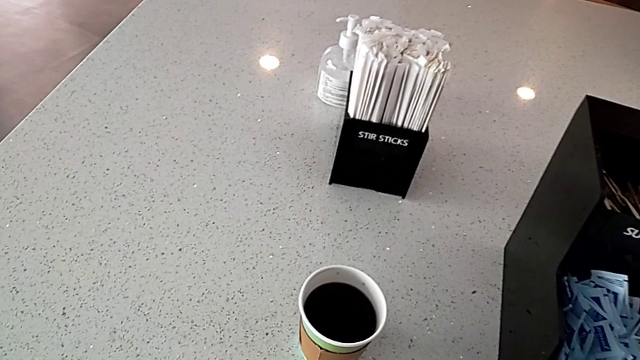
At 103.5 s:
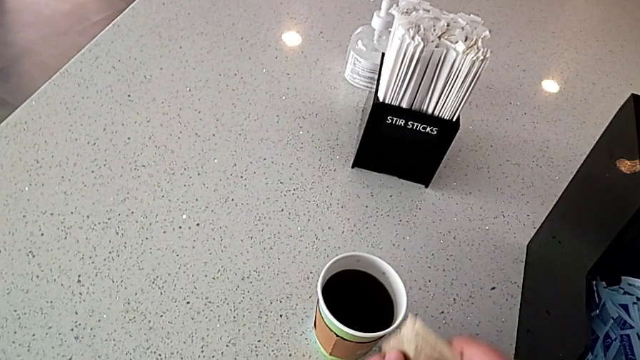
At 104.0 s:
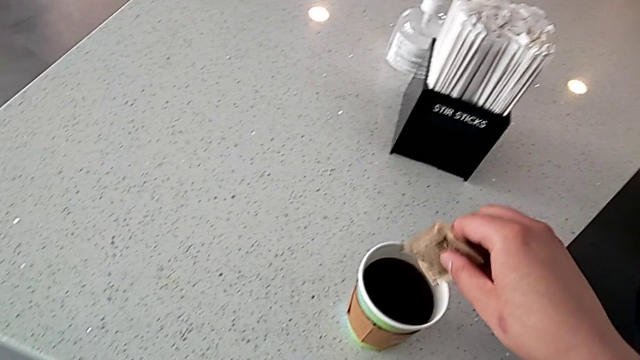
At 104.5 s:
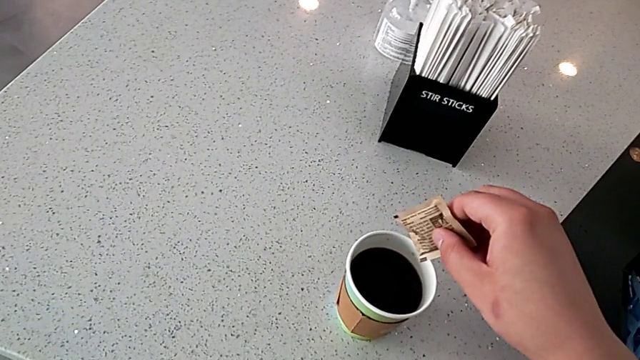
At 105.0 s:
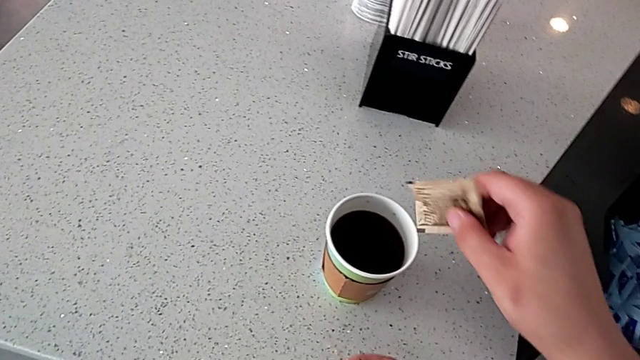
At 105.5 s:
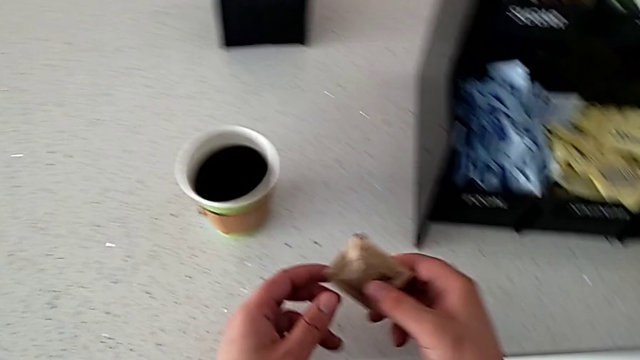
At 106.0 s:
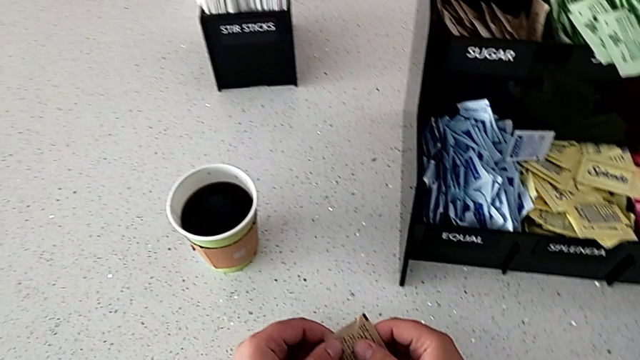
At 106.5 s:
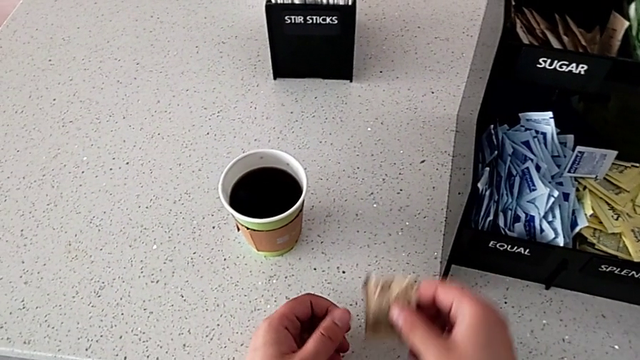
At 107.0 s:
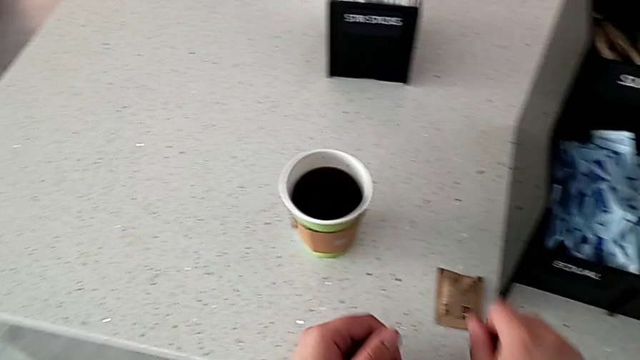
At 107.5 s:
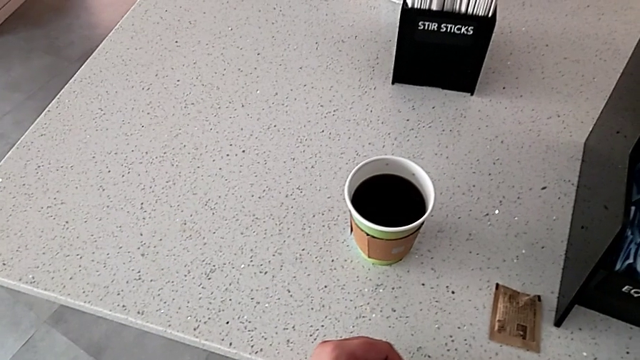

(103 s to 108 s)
The camera wearer is adding sugar to the coffee. They load the sugar and place the sugar packet.

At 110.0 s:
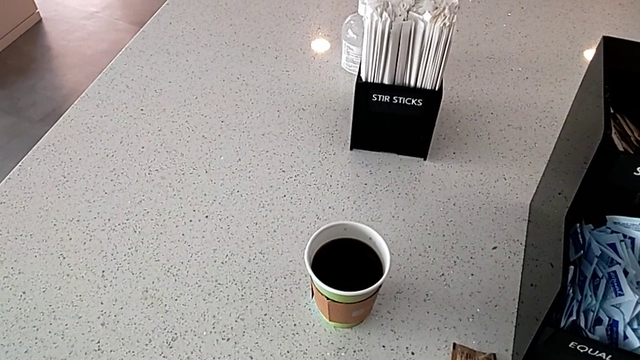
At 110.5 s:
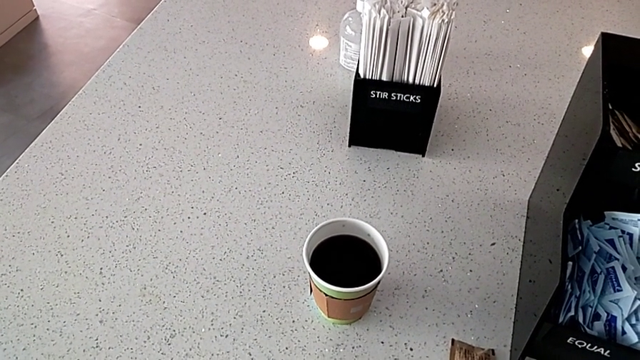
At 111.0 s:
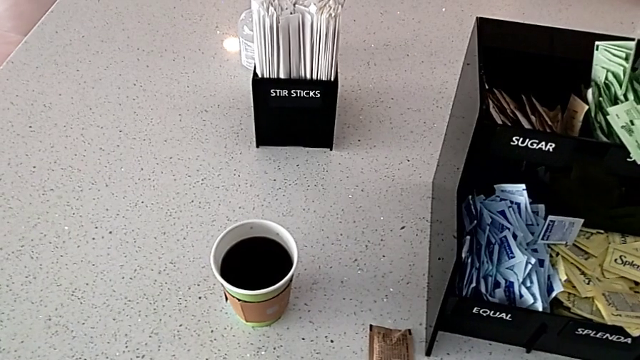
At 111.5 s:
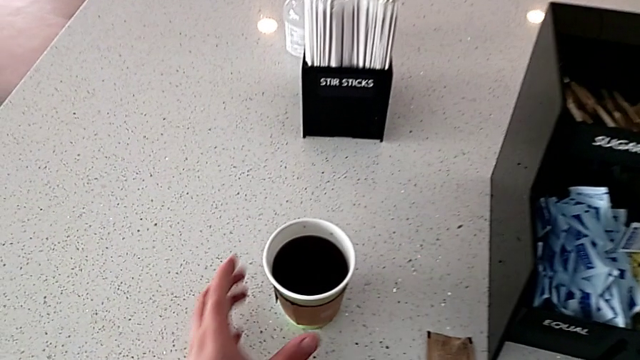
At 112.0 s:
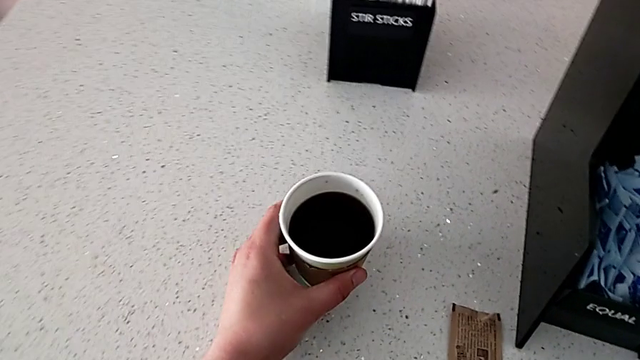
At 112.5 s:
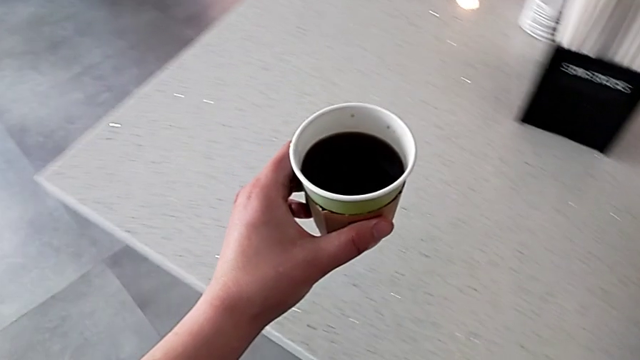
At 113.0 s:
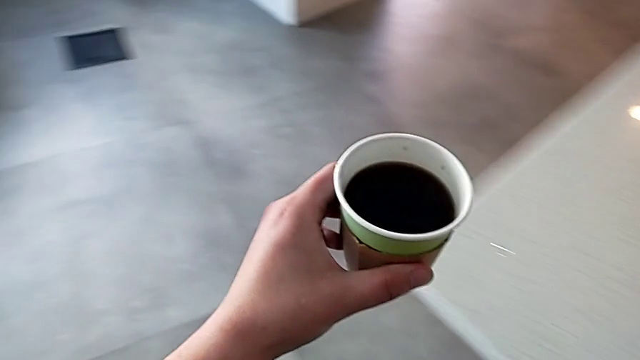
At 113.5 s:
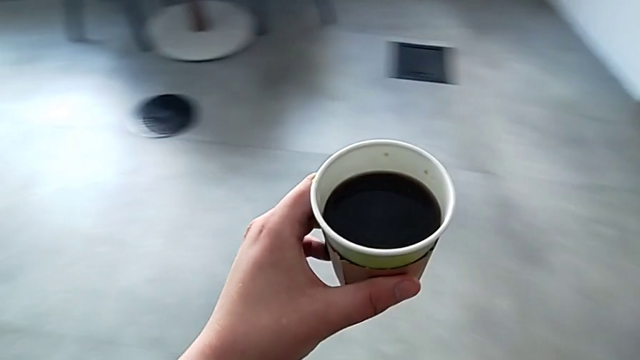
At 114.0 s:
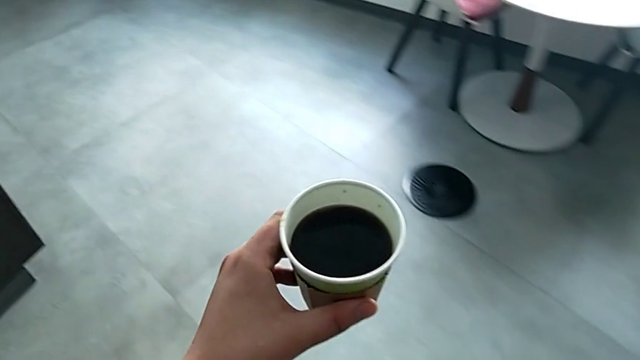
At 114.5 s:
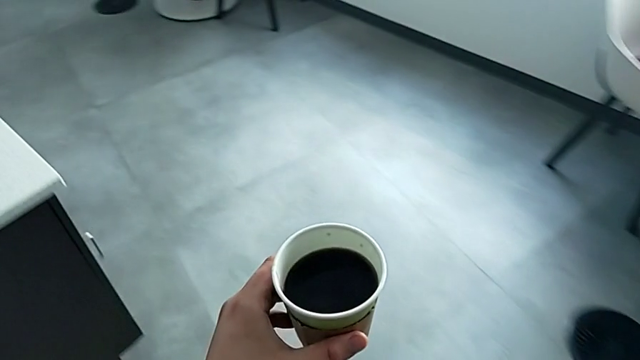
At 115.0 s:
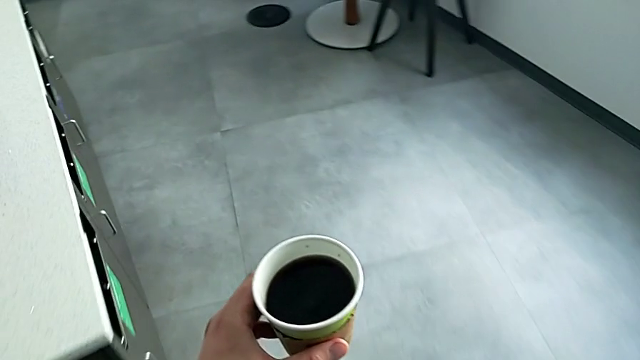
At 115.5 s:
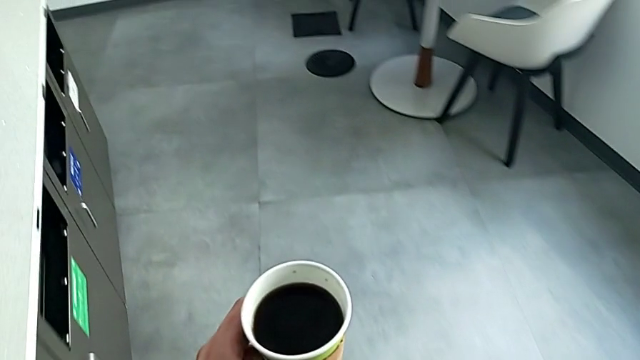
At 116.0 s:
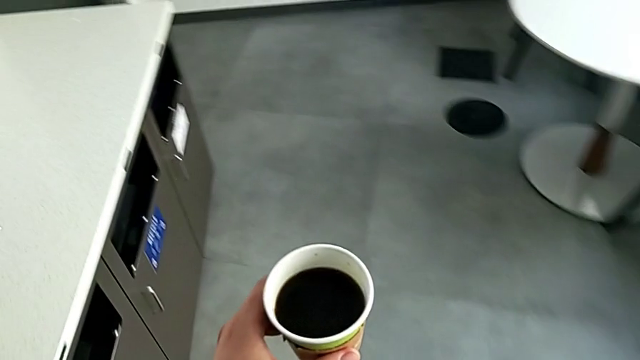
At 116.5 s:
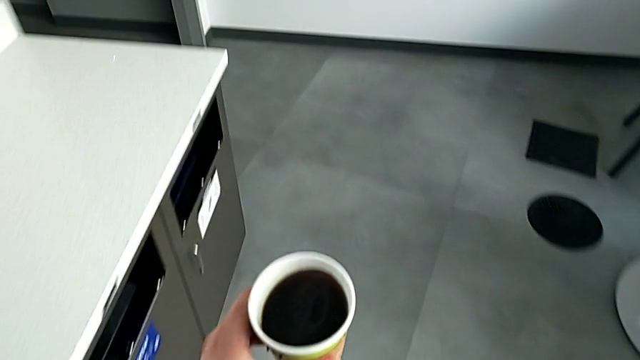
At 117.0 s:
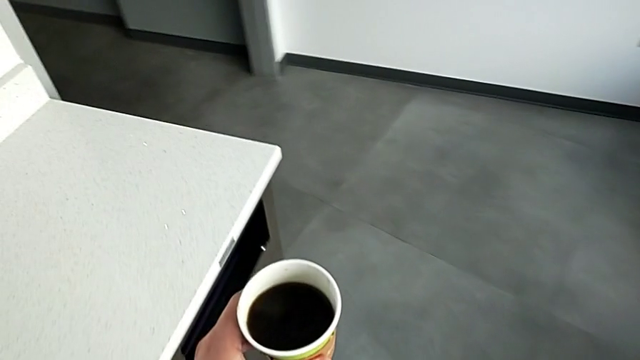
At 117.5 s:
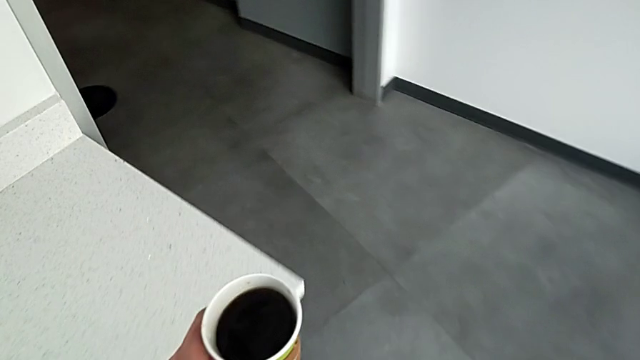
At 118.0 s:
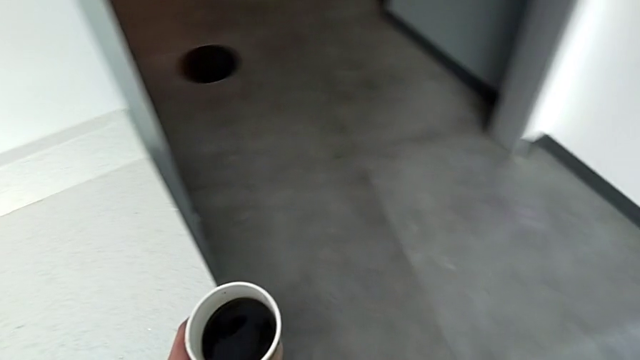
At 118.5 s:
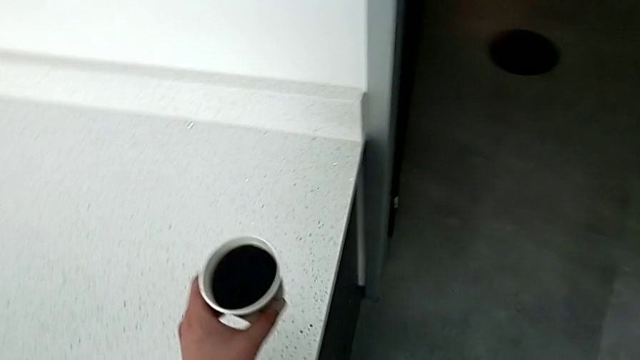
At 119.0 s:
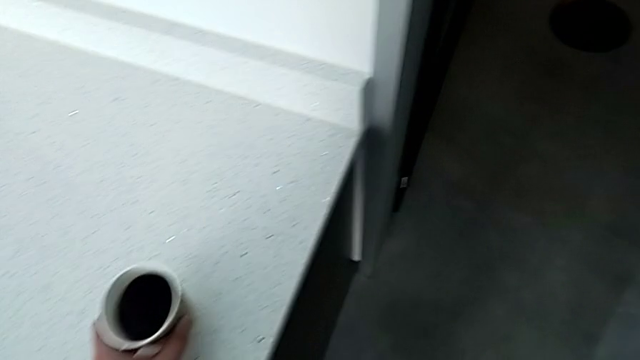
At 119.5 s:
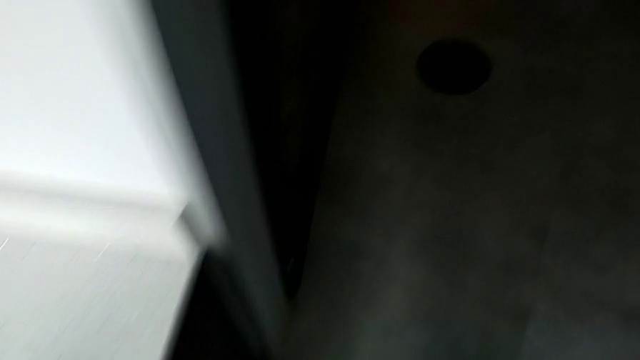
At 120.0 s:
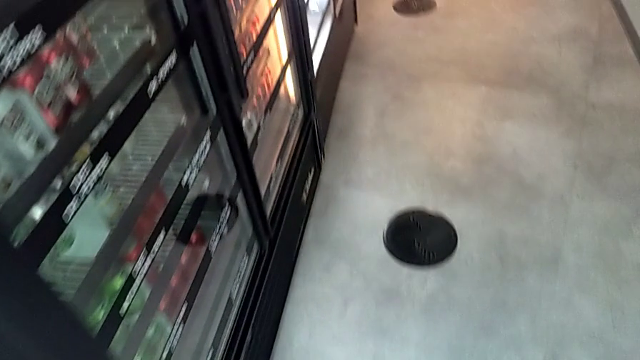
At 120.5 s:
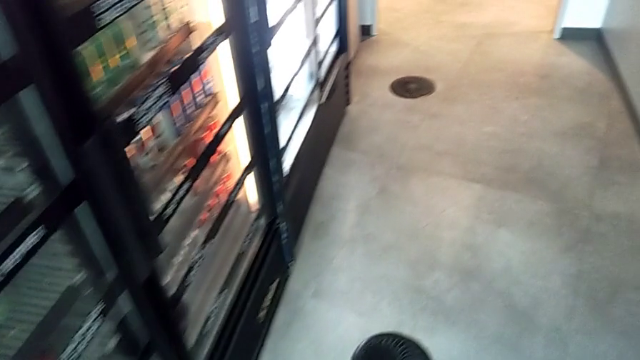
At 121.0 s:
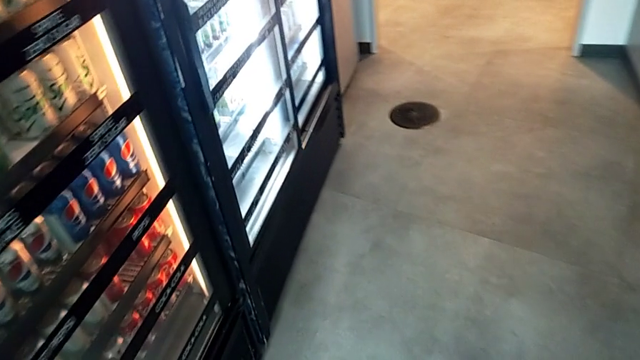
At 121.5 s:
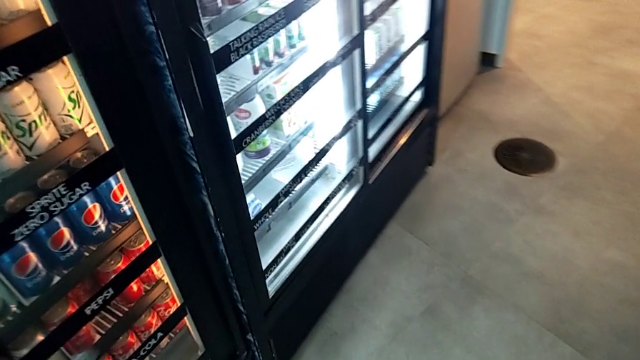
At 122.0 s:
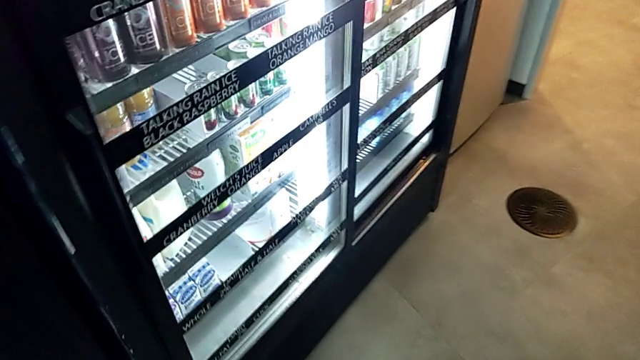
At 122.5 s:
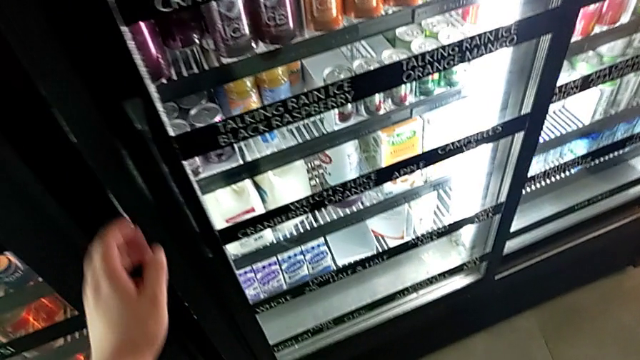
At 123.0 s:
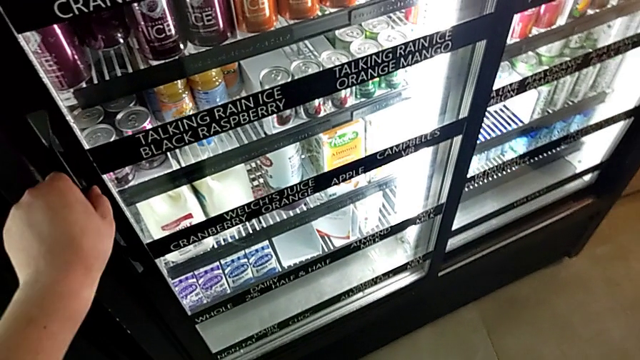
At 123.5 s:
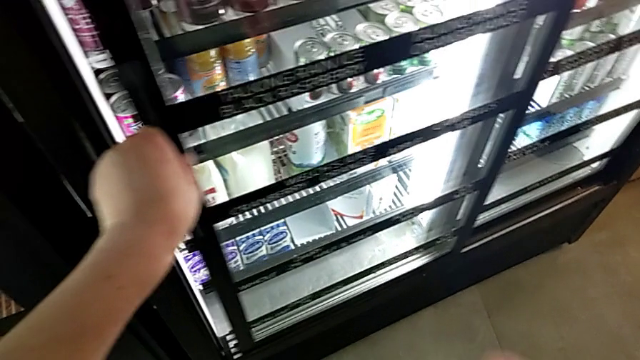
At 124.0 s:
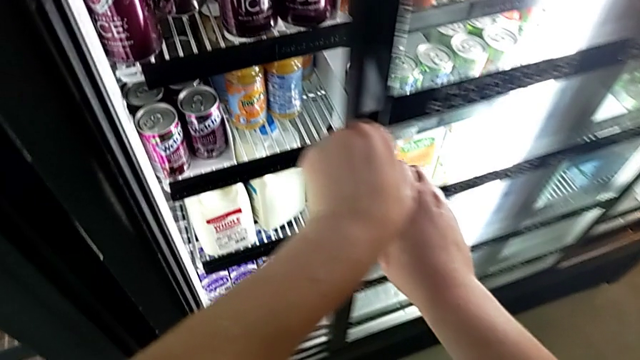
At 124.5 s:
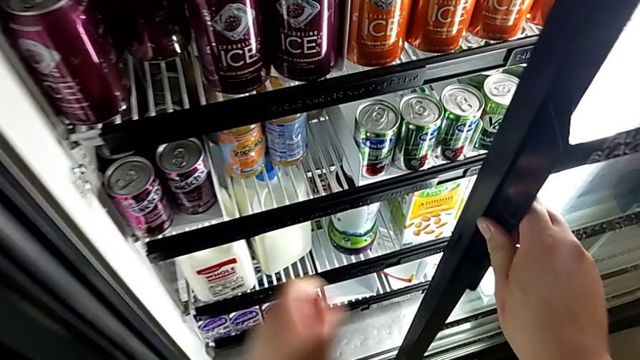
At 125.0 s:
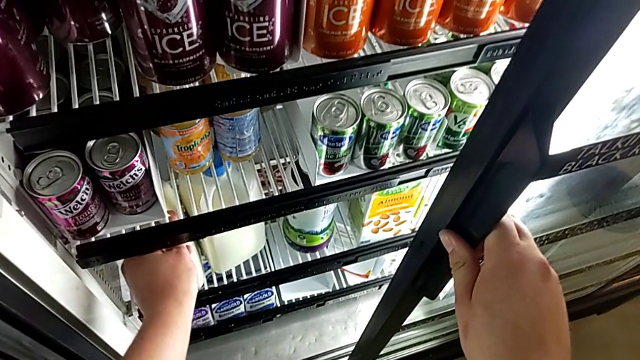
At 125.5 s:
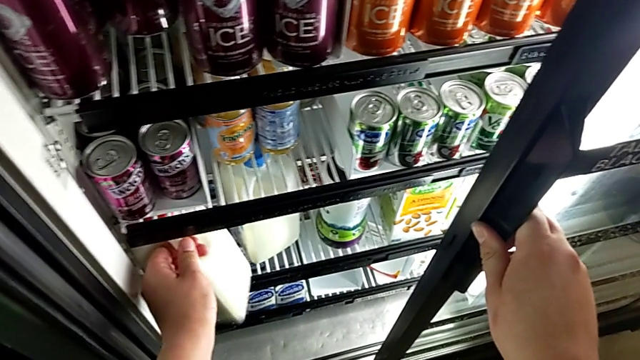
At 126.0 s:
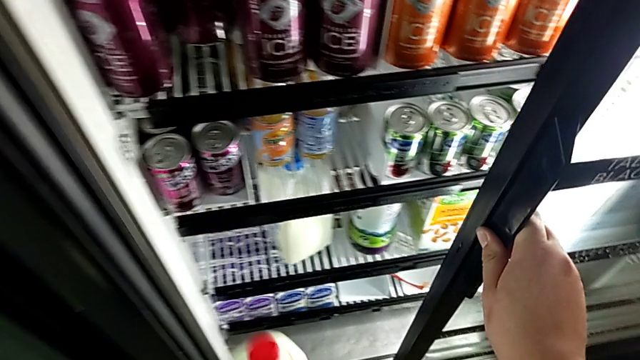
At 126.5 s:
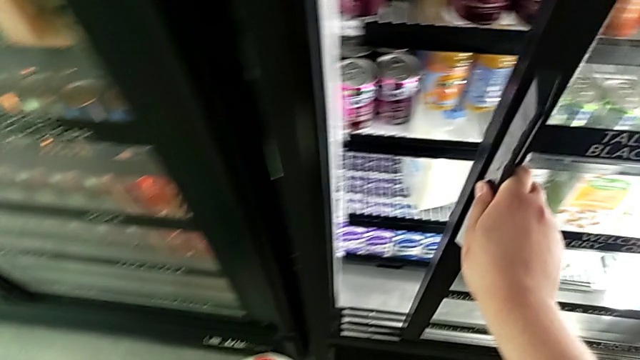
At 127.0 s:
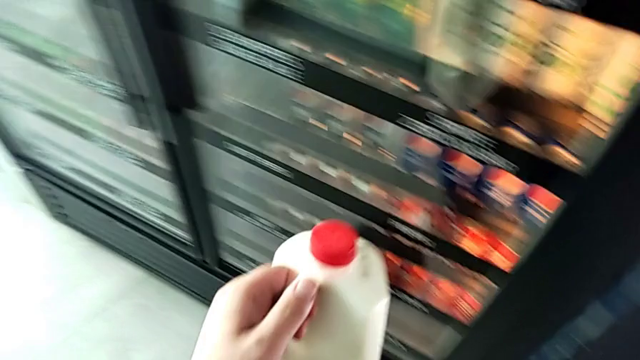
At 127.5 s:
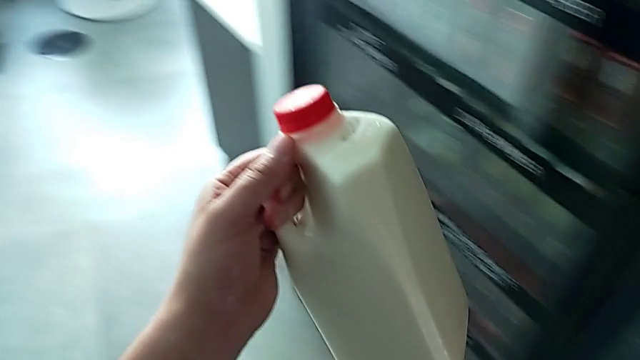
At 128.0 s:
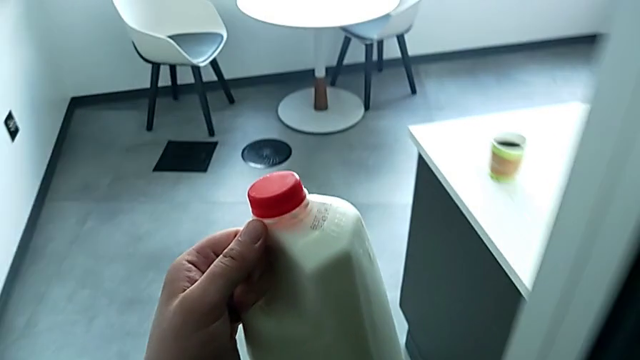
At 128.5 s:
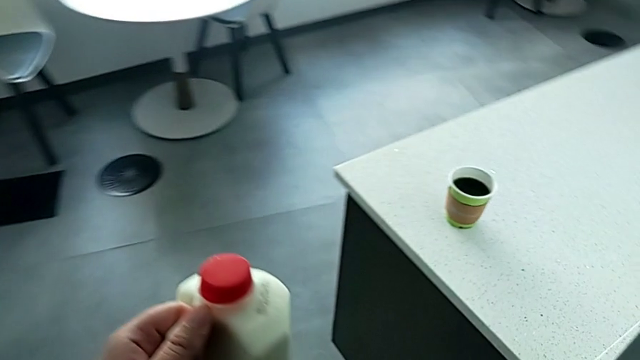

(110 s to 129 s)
The camera wearer is adding milk to the coffee. They grab the coffee, hold it, place it, open the fridge, grab the milk with the left hand, close the fridge with the right hand and hold the milk with the left hand.
